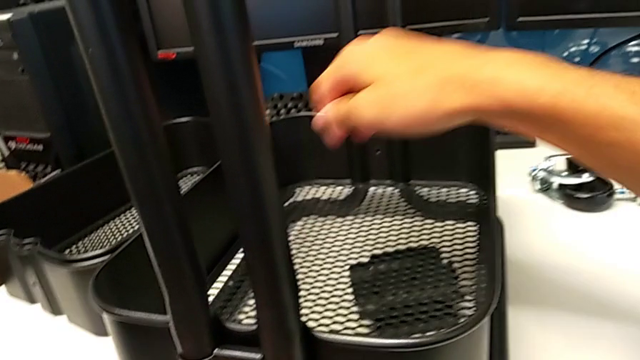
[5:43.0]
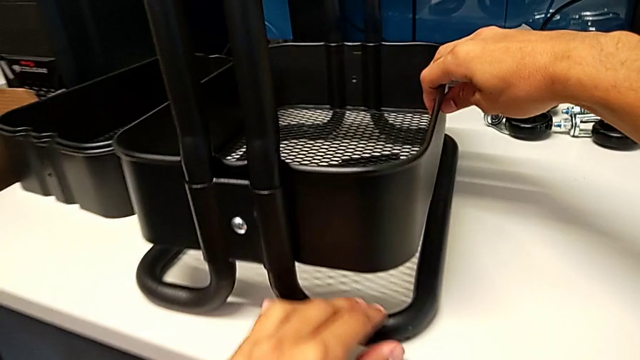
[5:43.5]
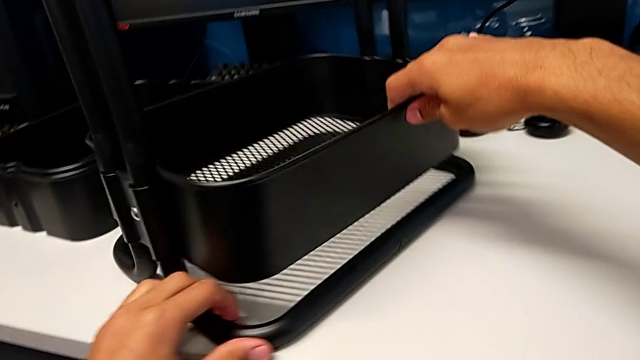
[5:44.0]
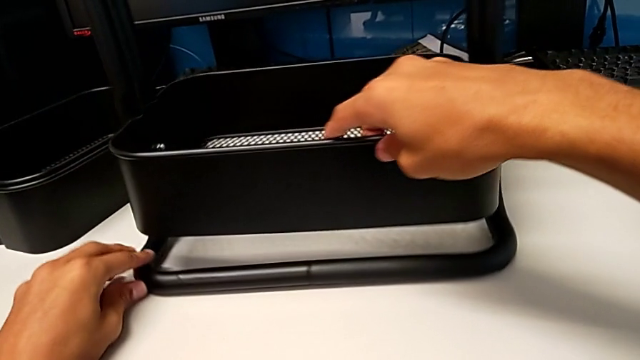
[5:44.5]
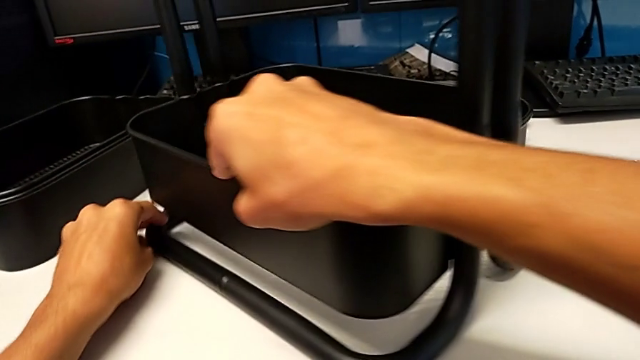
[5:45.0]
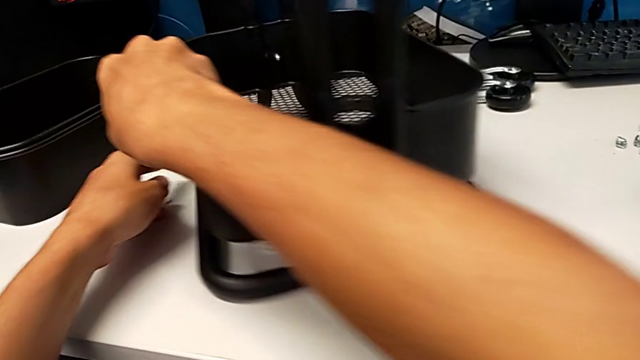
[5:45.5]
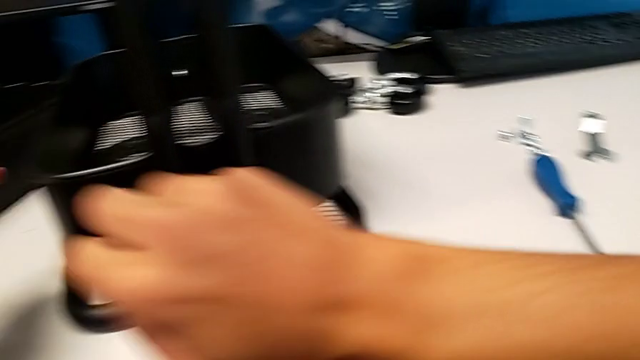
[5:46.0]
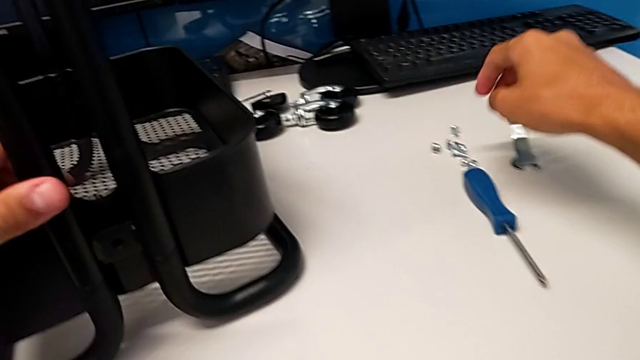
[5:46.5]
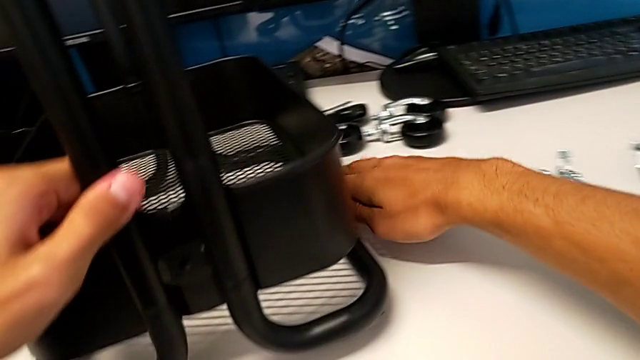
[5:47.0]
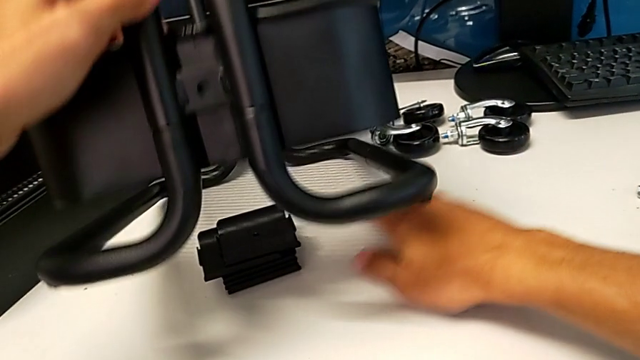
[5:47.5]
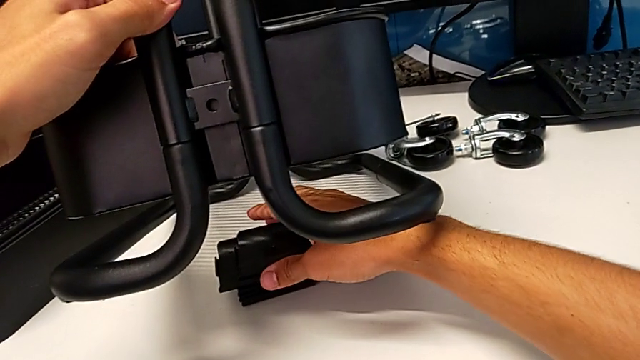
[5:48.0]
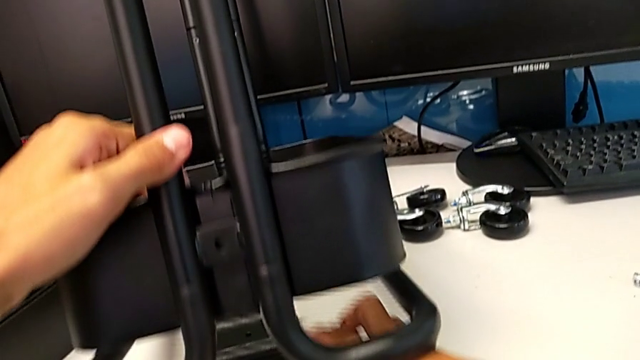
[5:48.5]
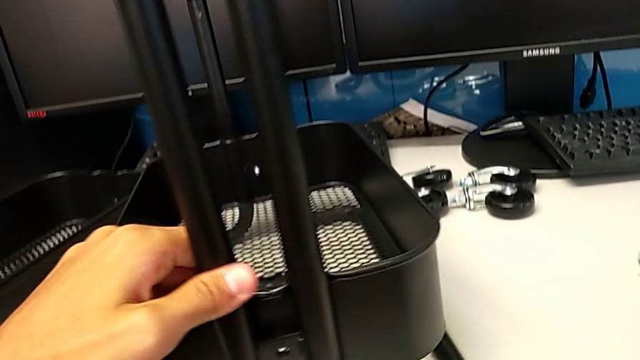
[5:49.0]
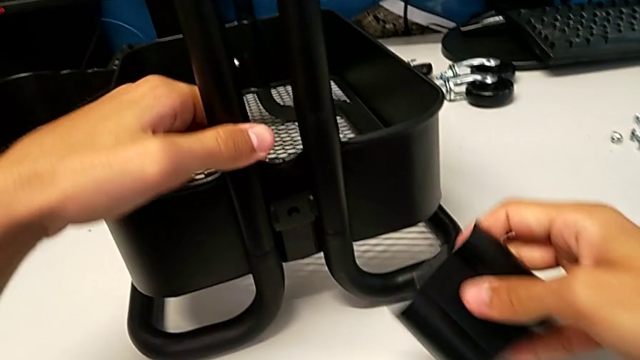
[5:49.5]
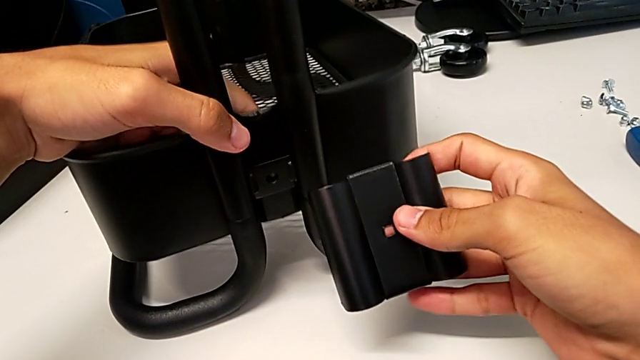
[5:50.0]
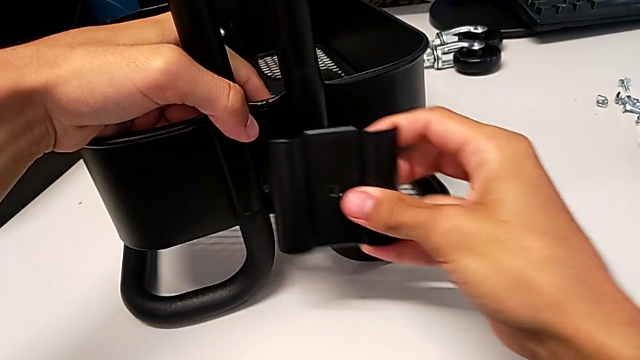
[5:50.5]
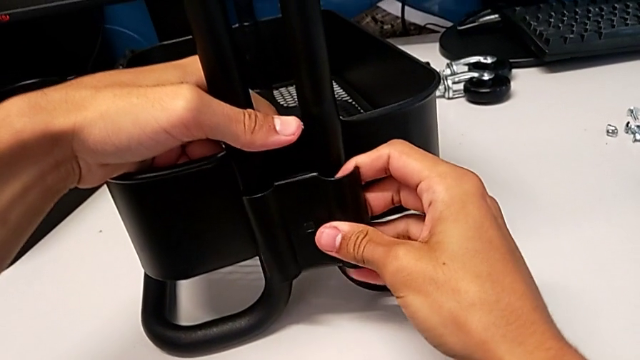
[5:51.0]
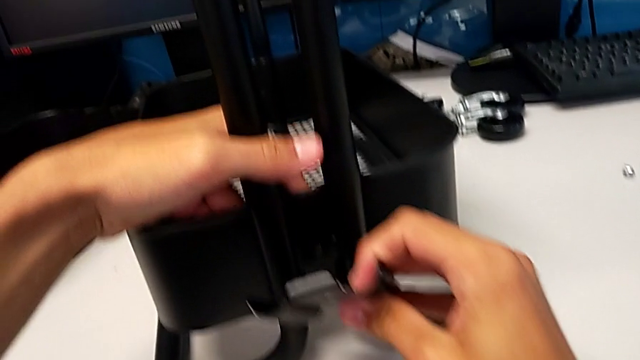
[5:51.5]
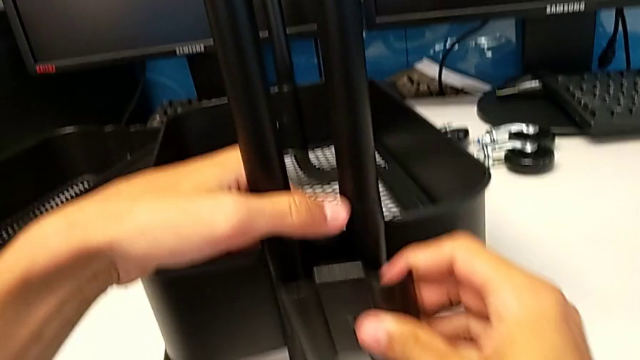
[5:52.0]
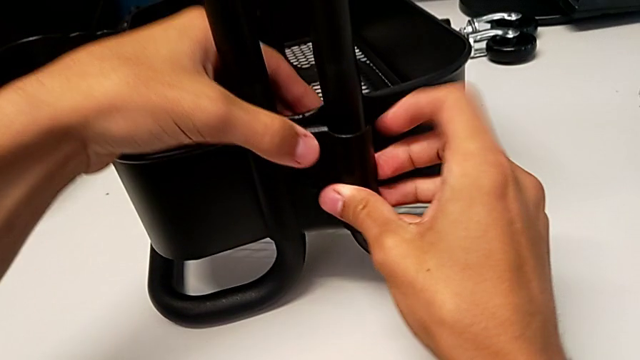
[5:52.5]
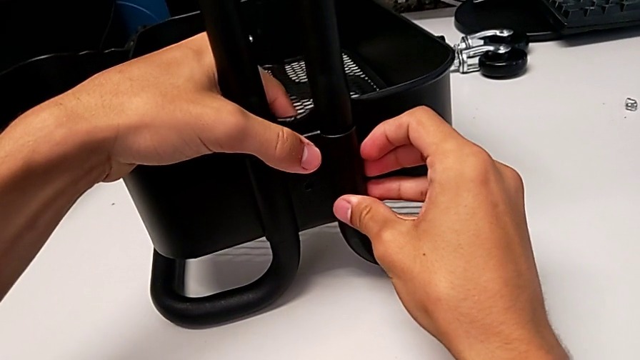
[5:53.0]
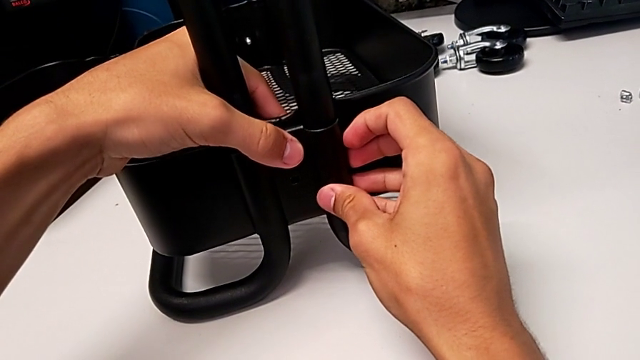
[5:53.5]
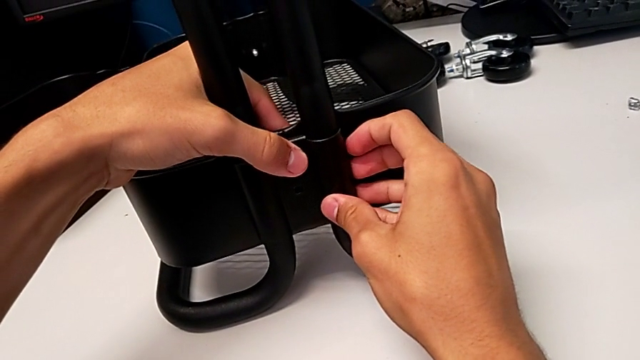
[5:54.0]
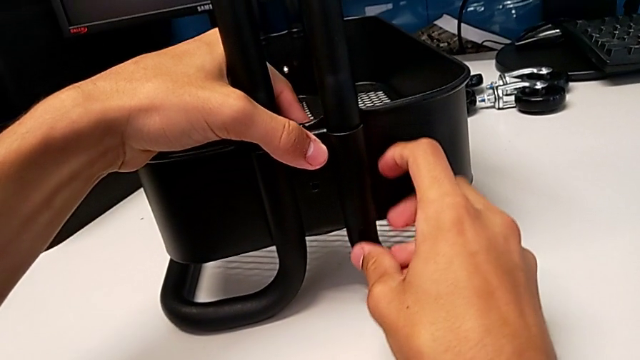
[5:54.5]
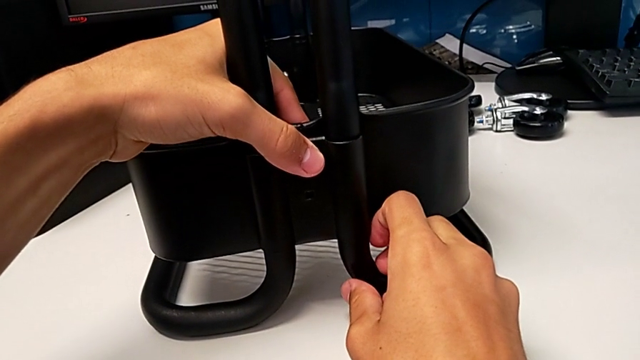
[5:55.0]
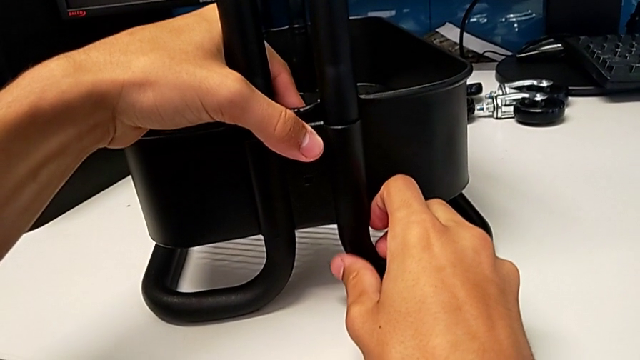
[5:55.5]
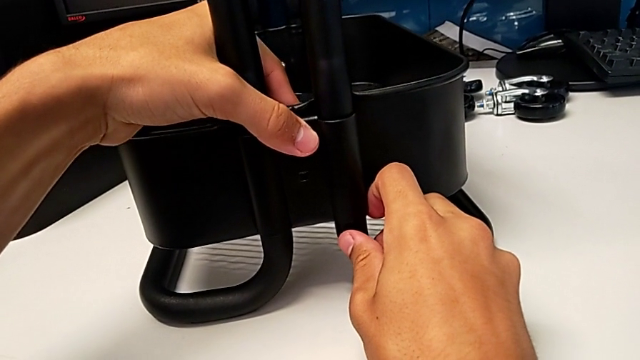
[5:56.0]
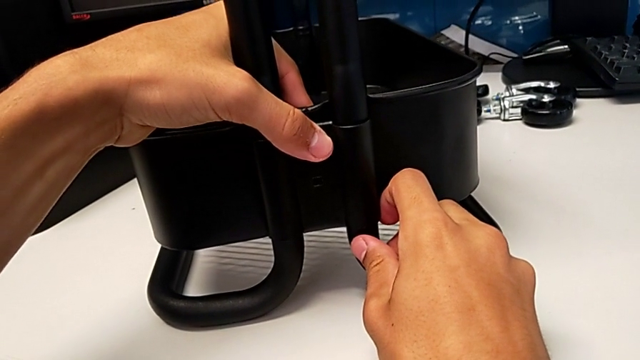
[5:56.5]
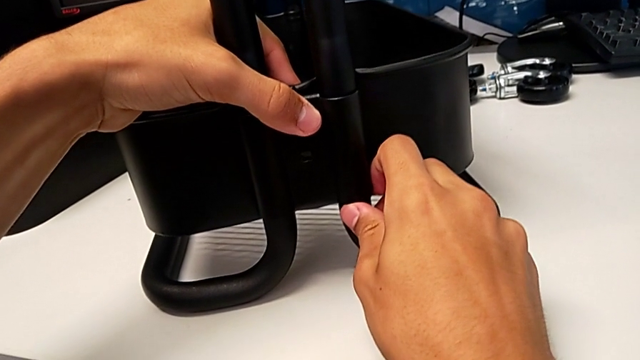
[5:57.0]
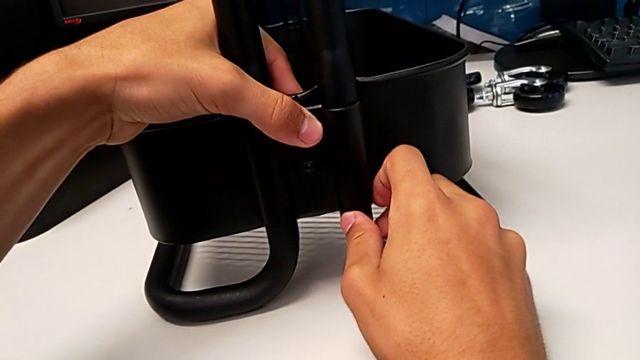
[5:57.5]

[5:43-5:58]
The camera wearer is screwing the right brackets onto the base of the shelf. They rotate the utility cart, grab it, grab the bracket, grab it with the right hand, place the utility cart with the left hand and align the bracket.

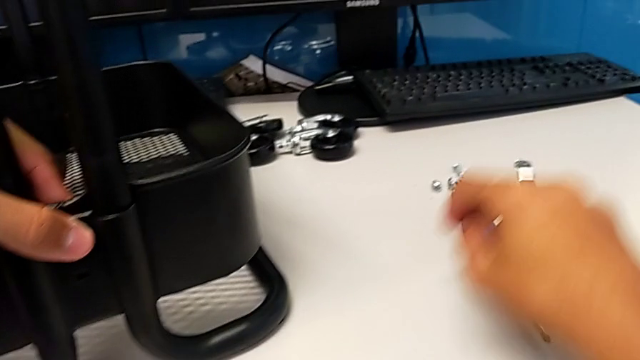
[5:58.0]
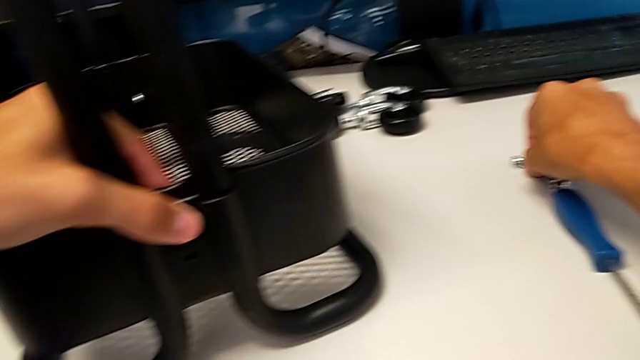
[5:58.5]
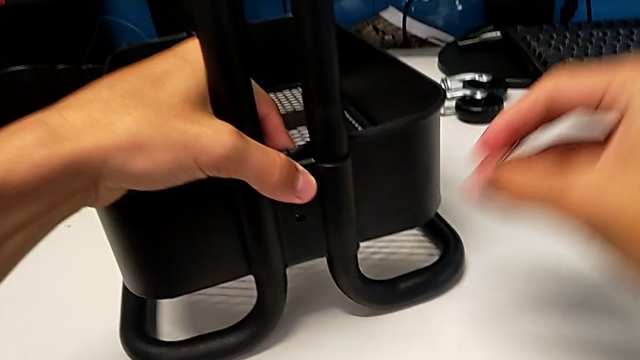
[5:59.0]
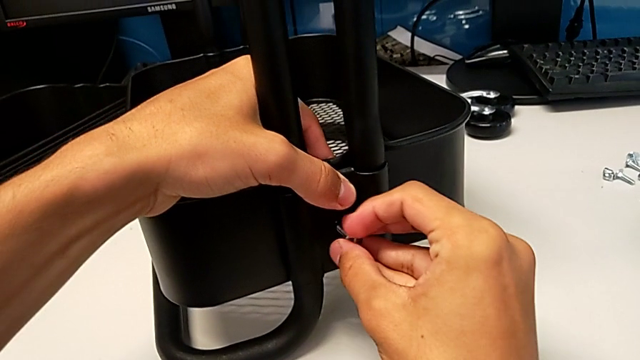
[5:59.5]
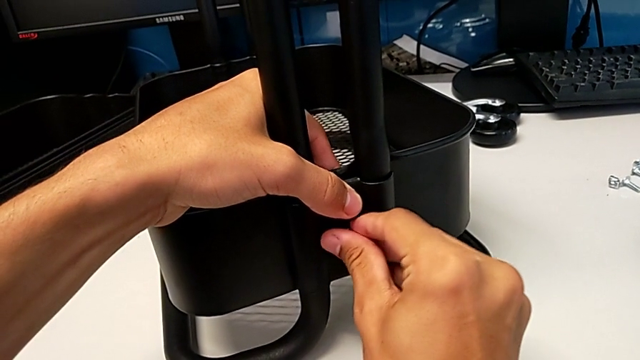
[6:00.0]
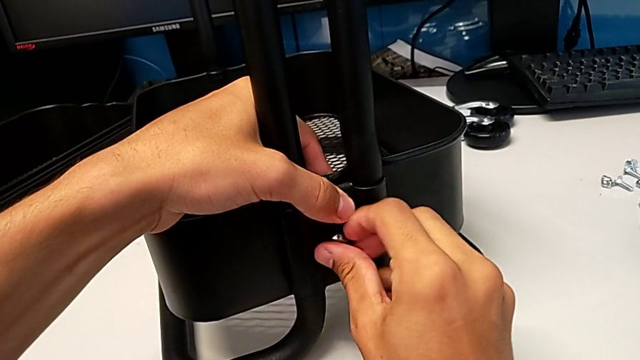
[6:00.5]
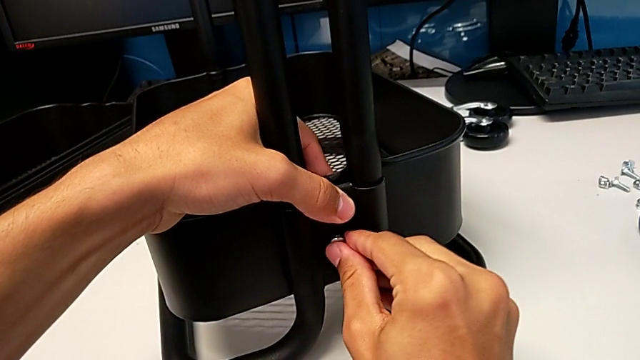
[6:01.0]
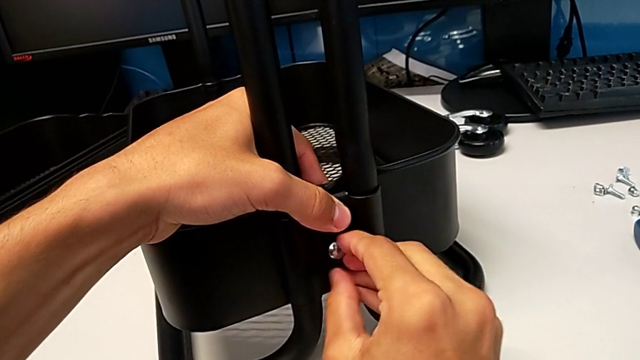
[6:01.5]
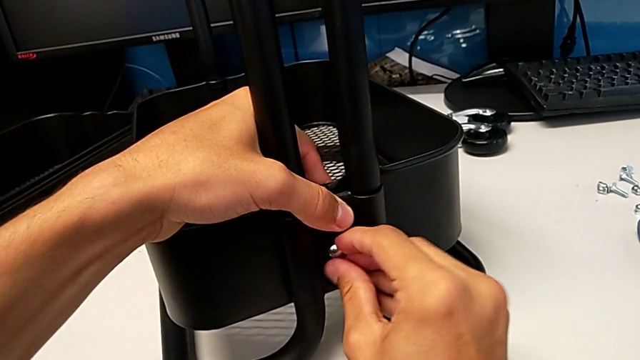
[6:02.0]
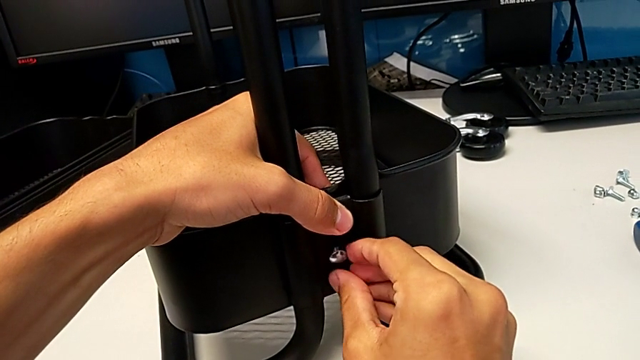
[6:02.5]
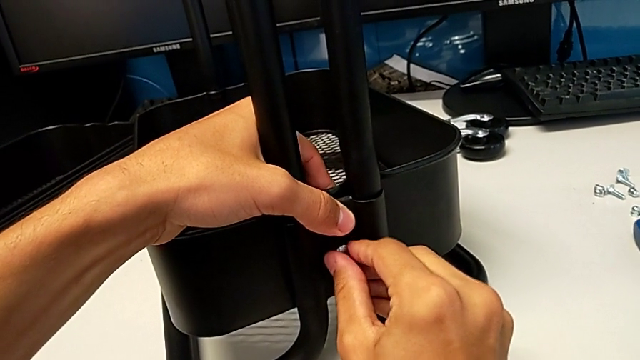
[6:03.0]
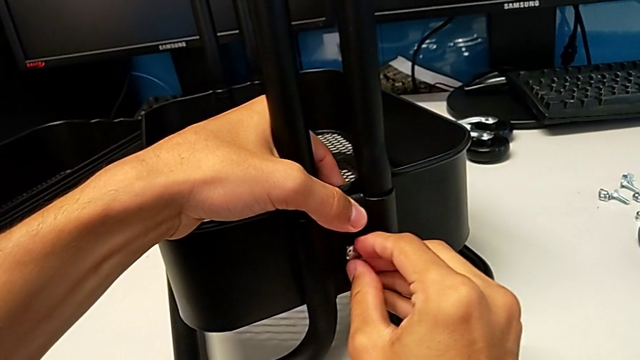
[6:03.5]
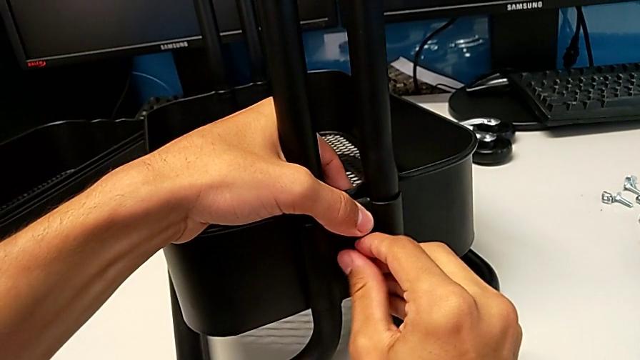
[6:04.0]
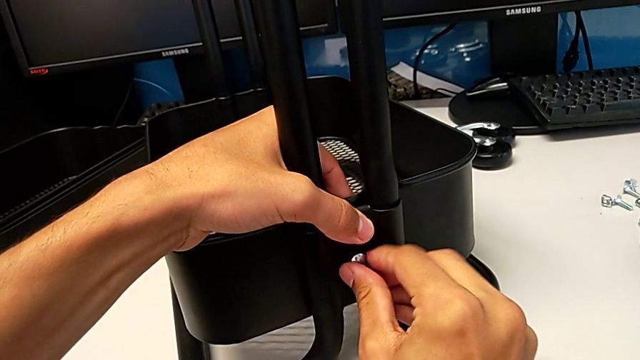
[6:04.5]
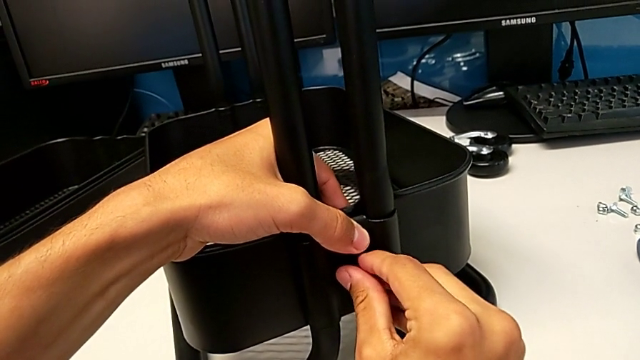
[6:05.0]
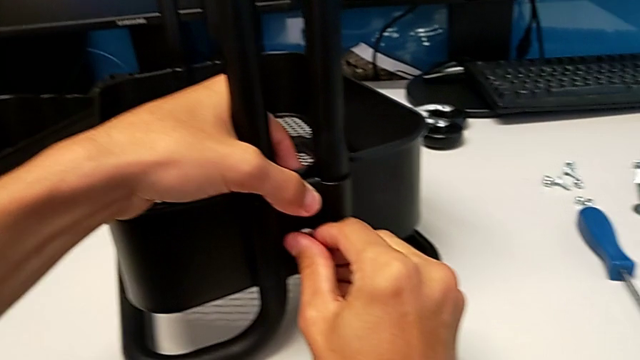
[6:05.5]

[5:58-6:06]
The camera wearer is screwing the right brackets onto the base of the shelf. They grab the bolt, insert it and begin to screw it.
